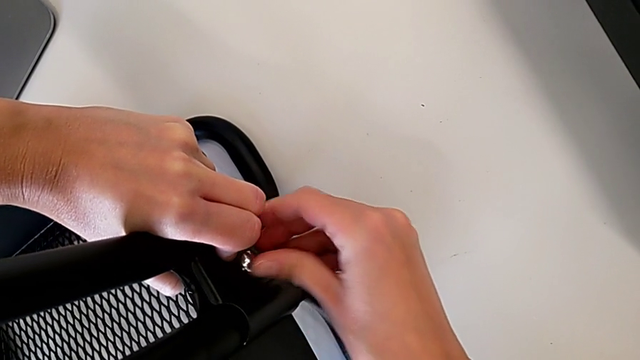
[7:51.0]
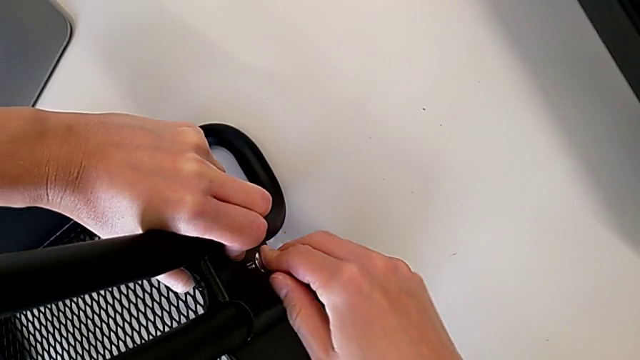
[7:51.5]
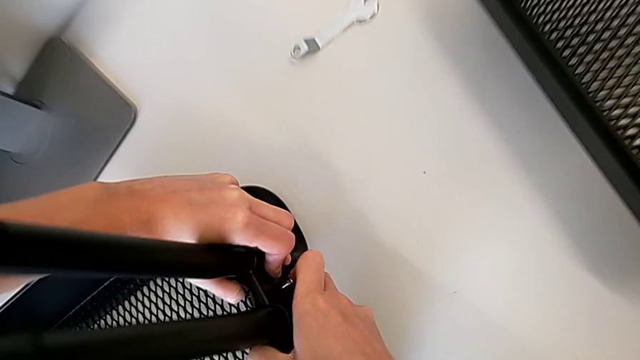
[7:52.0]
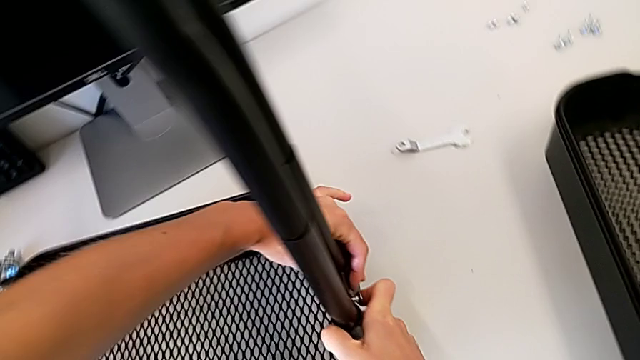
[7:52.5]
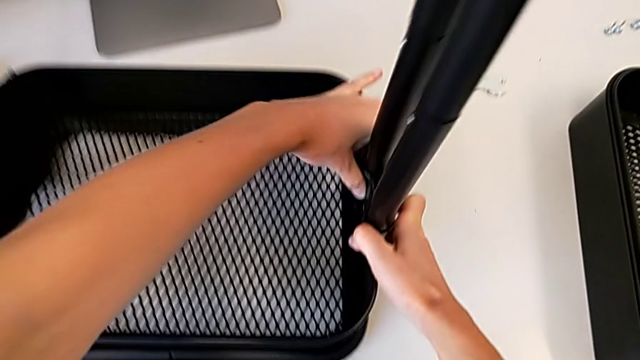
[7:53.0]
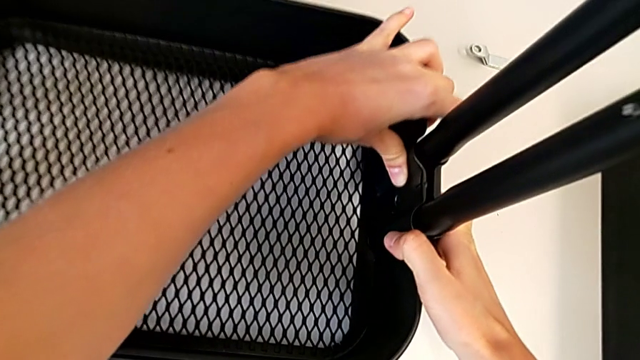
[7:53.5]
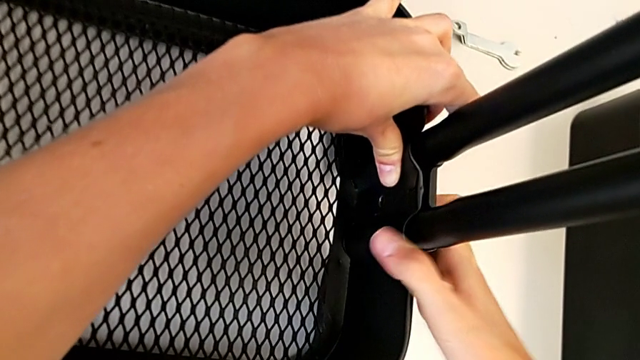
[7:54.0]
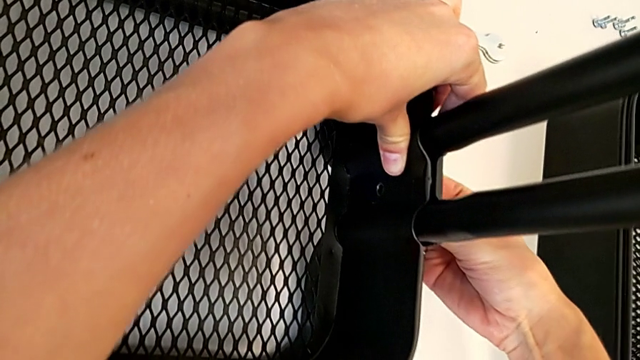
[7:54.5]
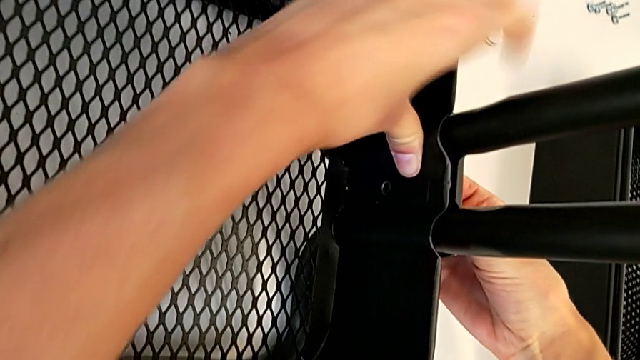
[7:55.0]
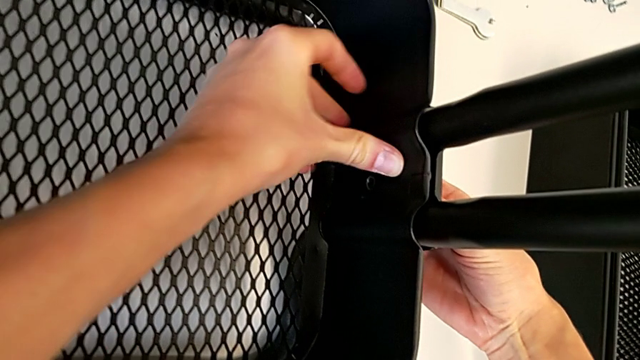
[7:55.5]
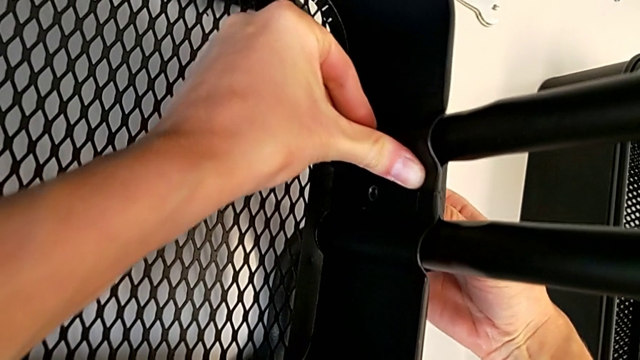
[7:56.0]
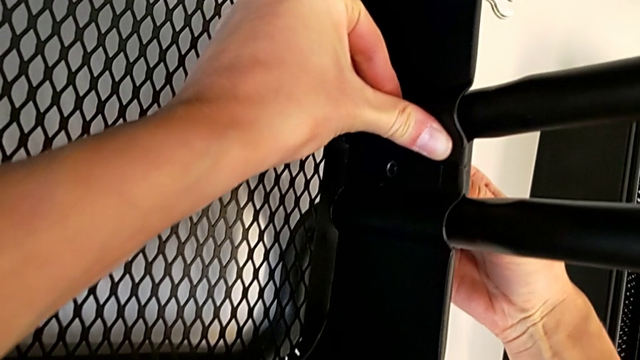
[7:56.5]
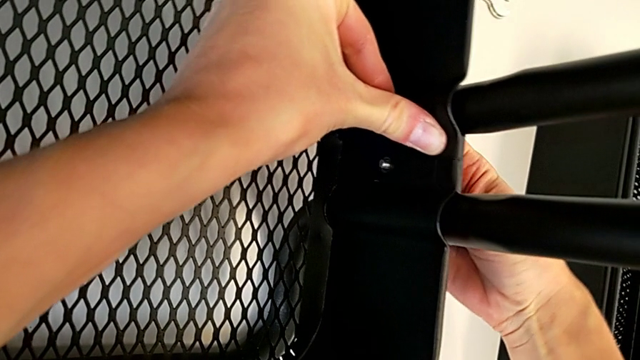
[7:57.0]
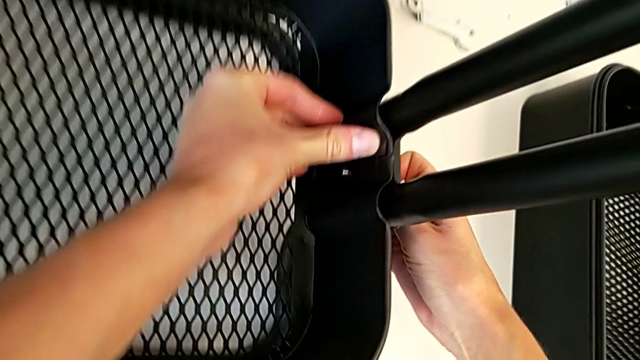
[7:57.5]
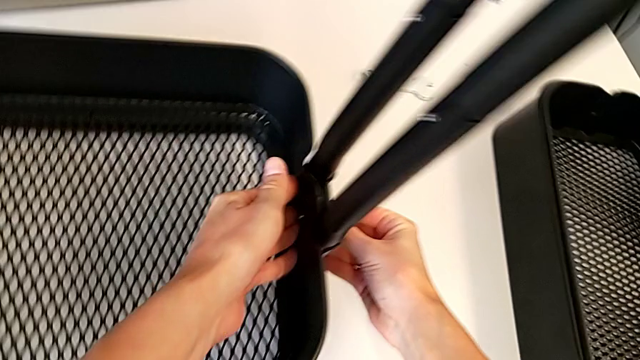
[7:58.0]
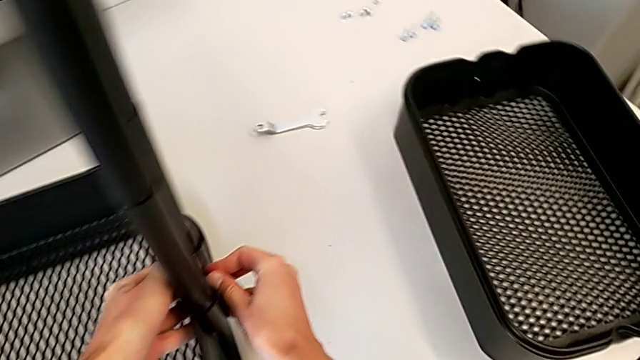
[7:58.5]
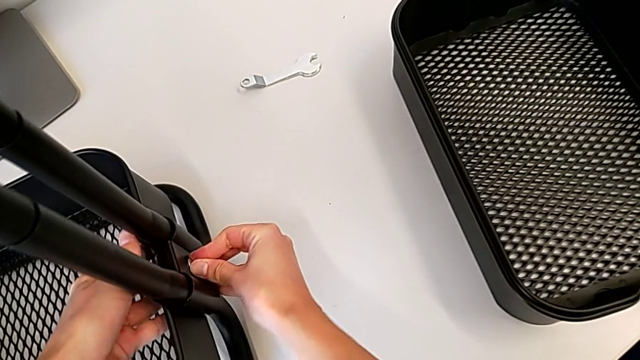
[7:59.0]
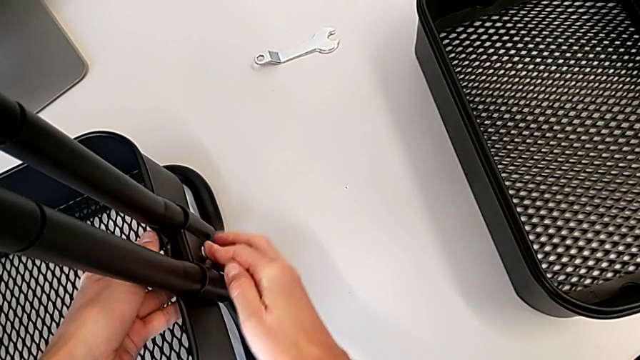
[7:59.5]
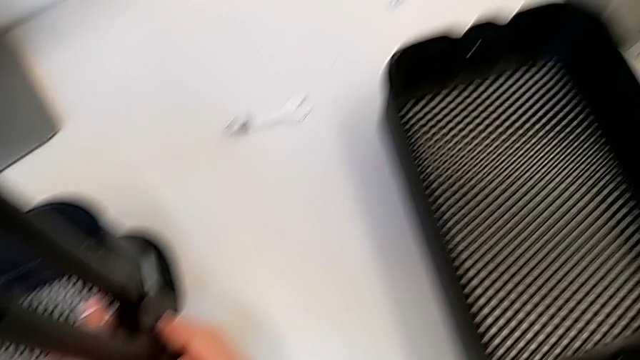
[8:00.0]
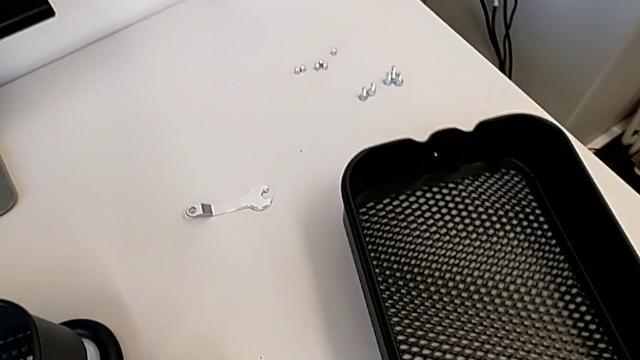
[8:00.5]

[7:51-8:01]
The camera wearer is attaching a hexagon cap nut on both sides of the bottom tray. They keep inserting the hexagon cap nut.

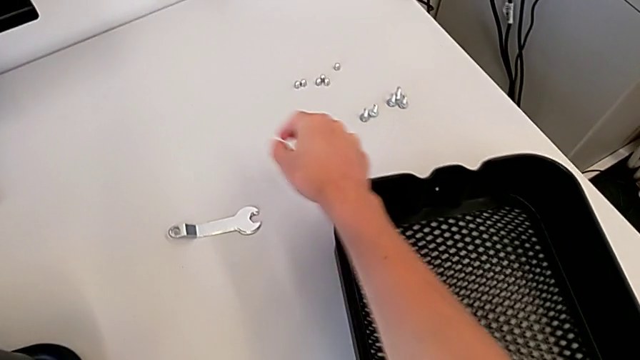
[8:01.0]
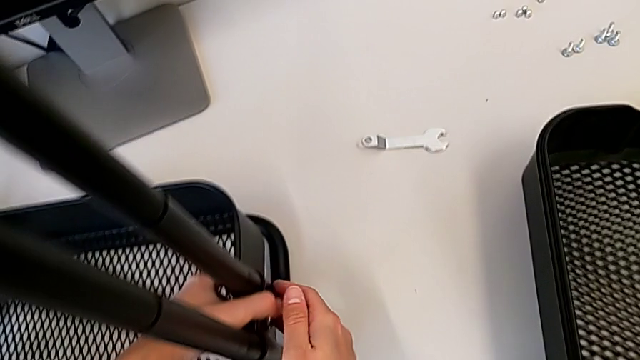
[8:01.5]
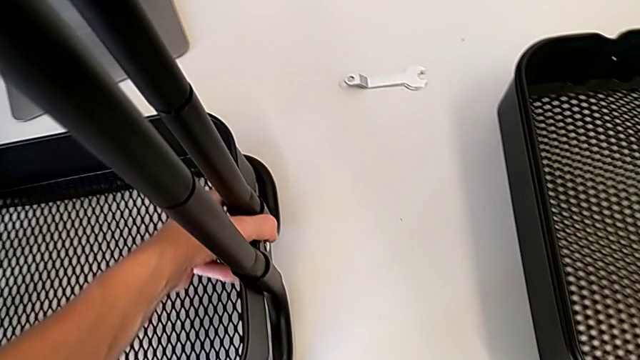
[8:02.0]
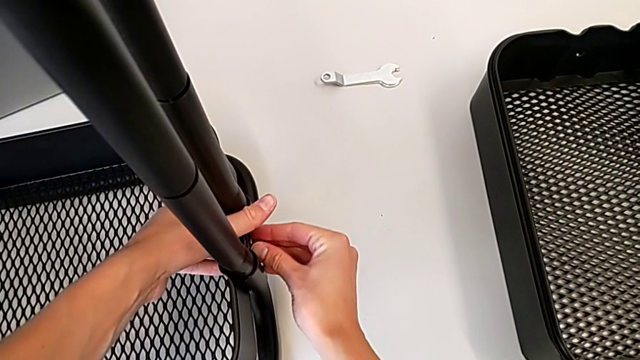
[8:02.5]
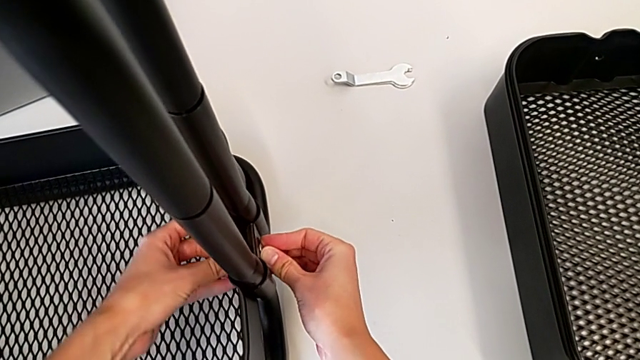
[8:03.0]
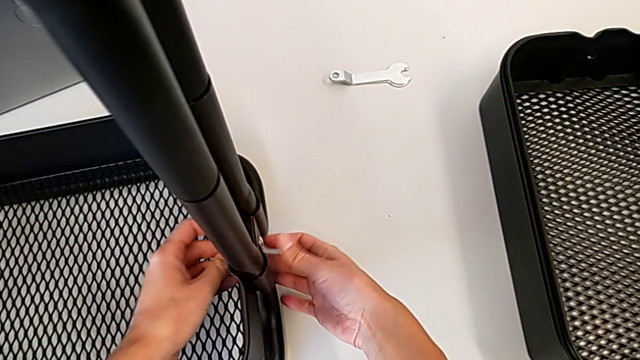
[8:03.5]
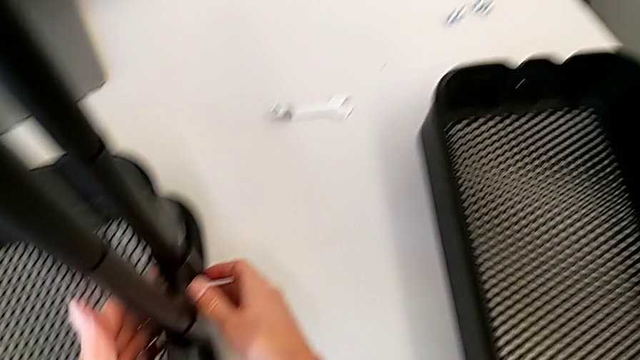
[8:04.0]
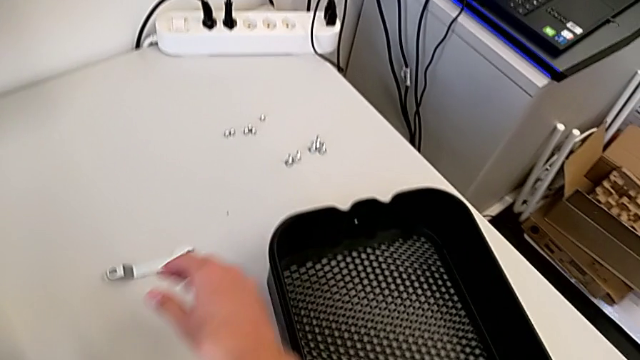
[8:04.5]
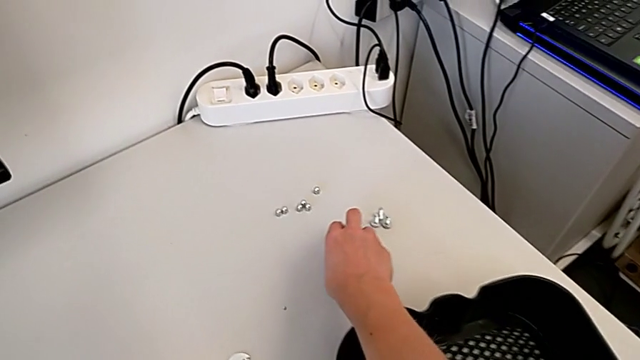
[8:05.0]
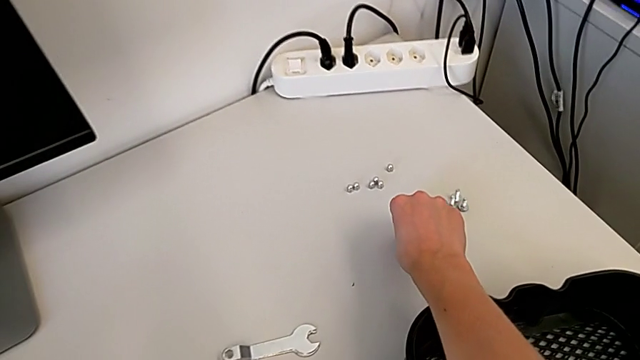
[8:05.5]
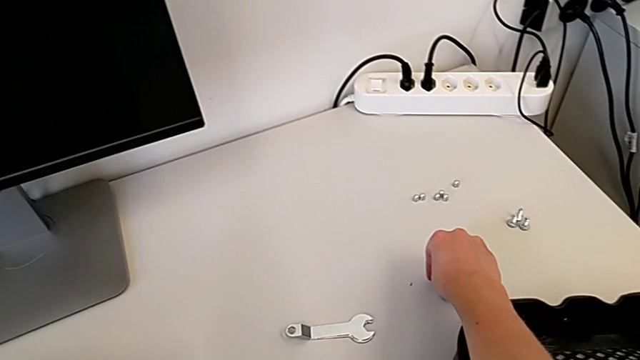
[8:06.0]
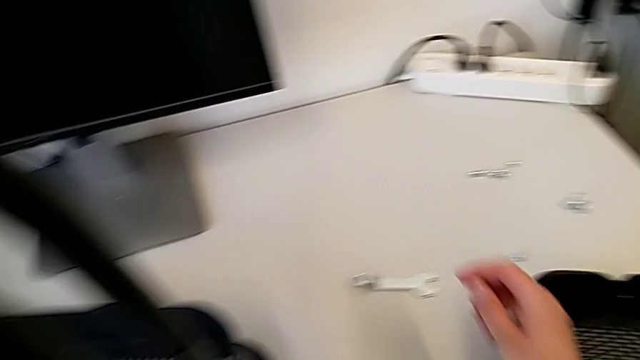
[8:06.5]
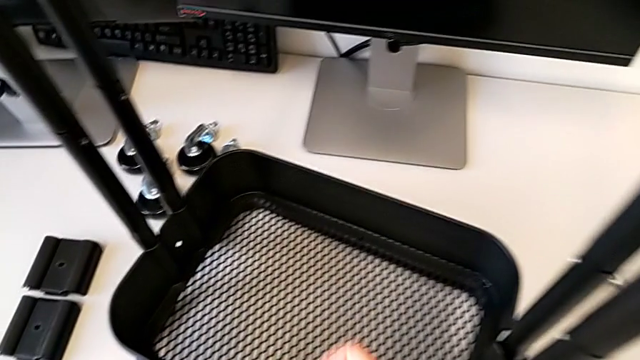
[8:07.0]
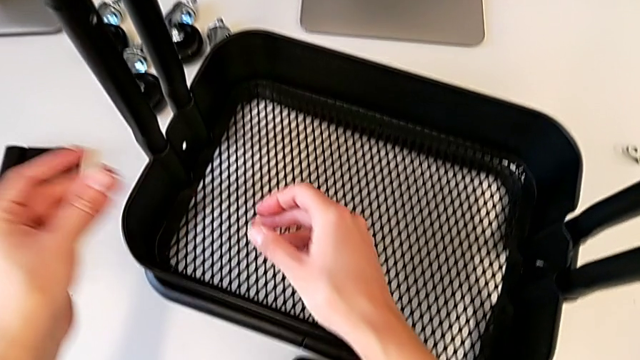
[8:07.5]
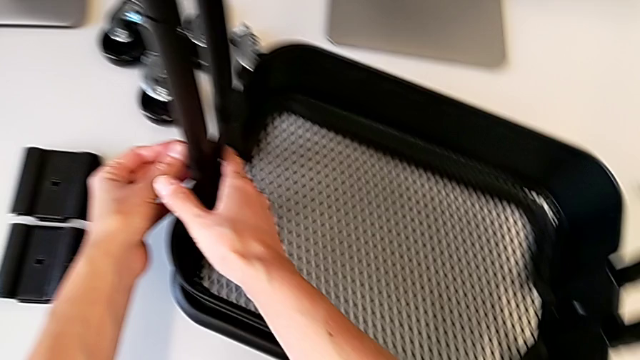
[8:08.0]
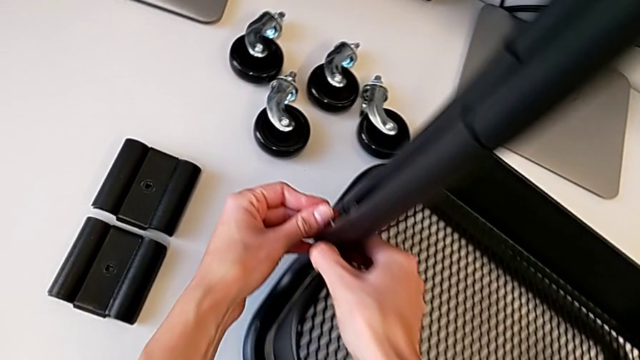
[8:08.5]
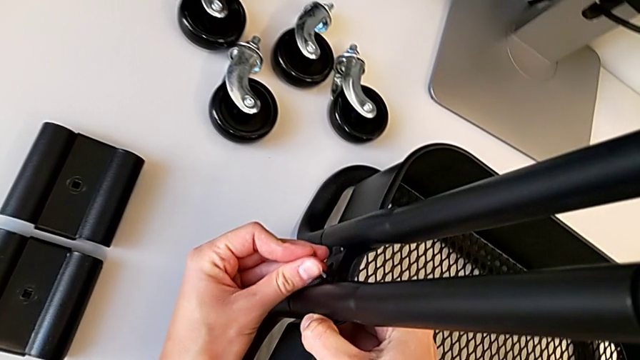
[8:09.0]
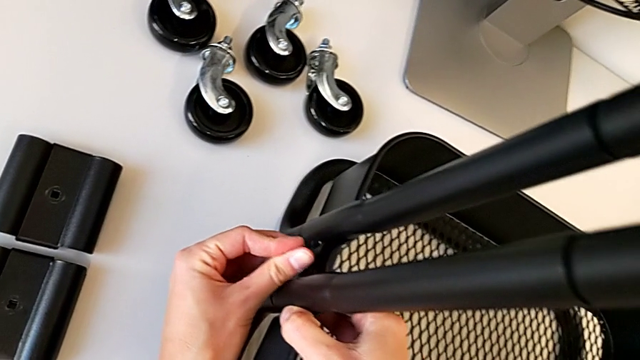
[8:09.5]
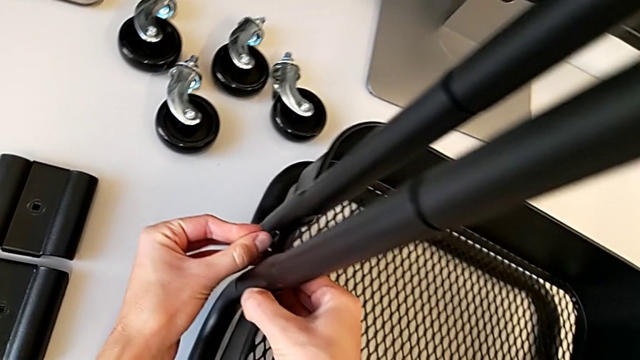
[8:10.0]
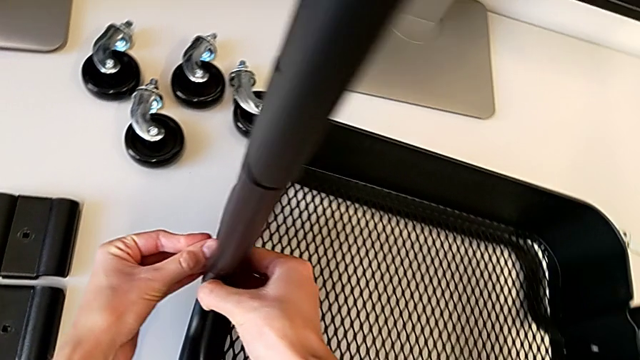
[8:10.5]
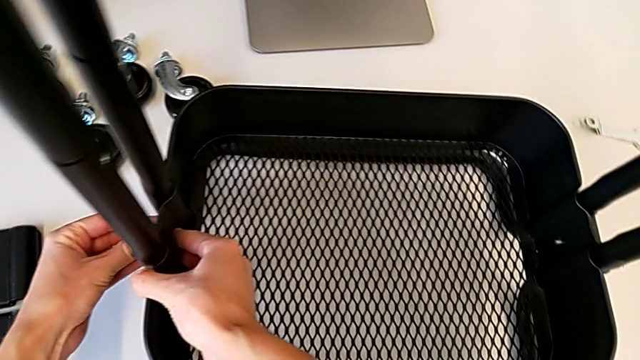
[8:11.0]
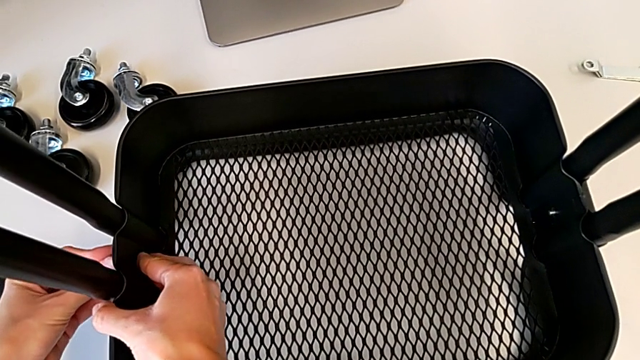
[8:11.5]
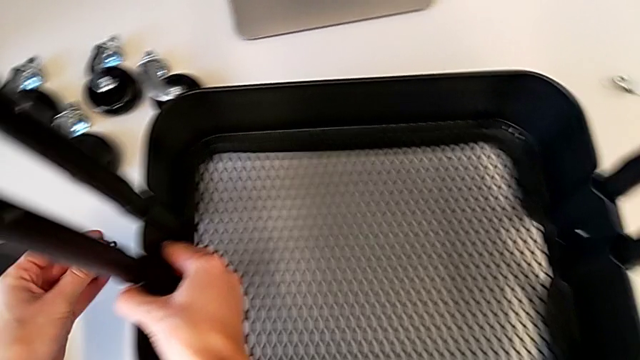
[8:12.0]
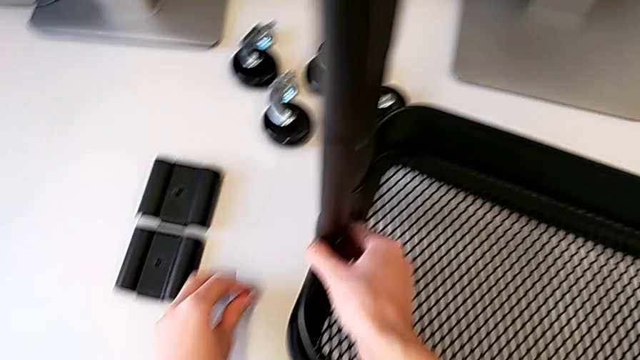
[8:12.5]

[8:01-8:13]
The camera wearer is attaching a hexagon cap nut on both sides of the bottom tray. They grab the second hexagon cap nut, wrongly insert it and withdraw it.
